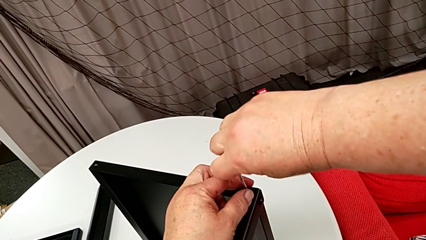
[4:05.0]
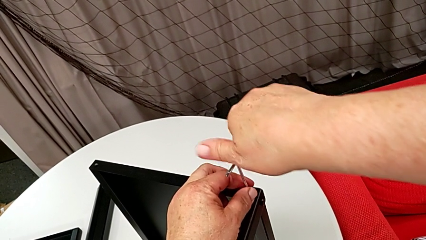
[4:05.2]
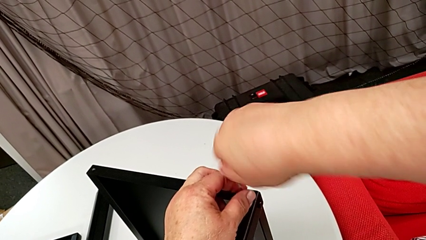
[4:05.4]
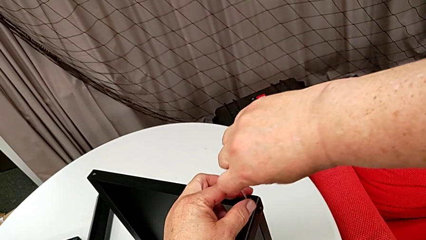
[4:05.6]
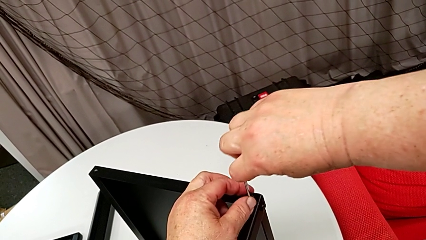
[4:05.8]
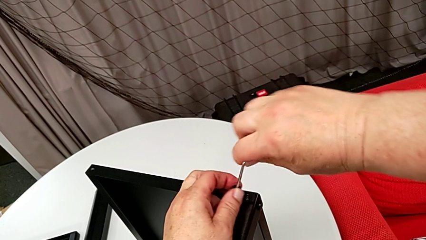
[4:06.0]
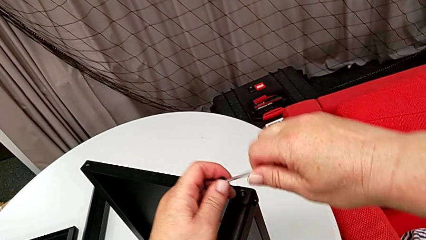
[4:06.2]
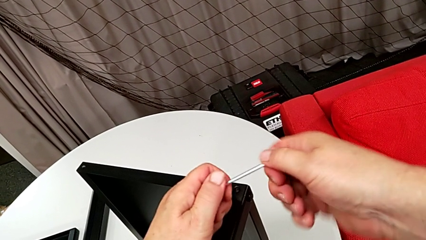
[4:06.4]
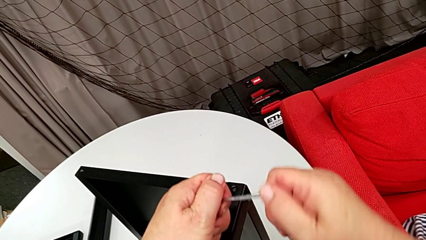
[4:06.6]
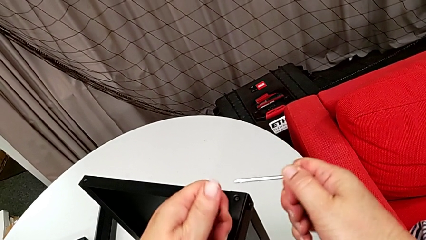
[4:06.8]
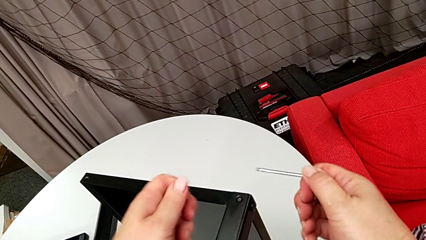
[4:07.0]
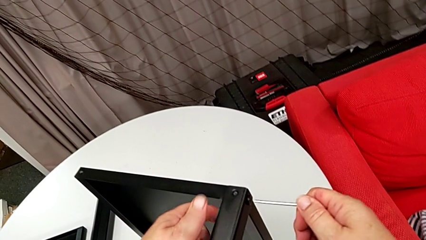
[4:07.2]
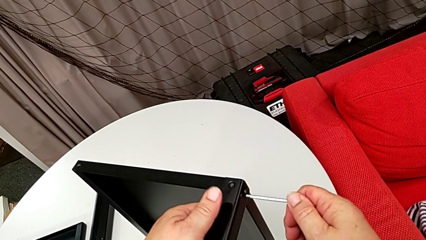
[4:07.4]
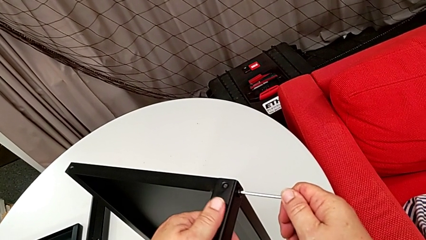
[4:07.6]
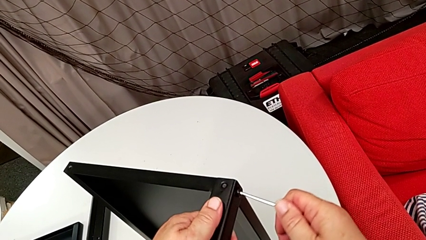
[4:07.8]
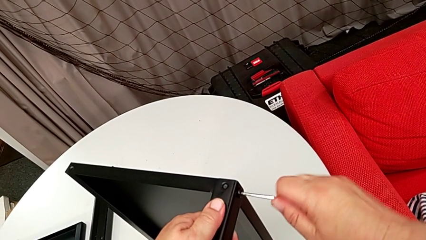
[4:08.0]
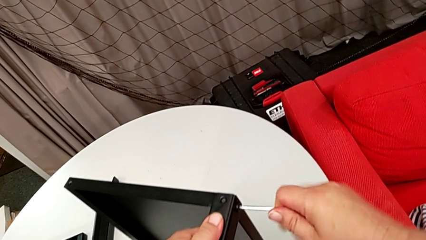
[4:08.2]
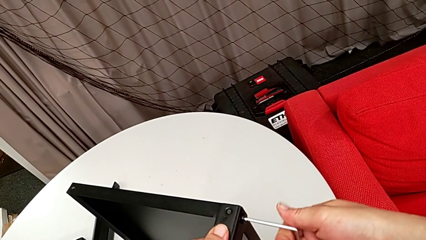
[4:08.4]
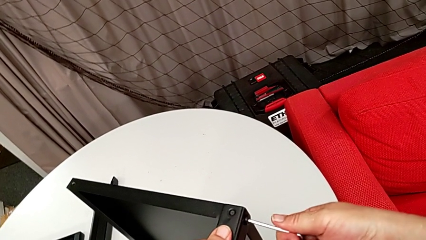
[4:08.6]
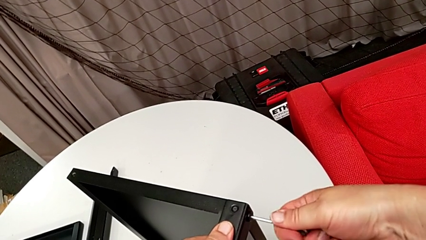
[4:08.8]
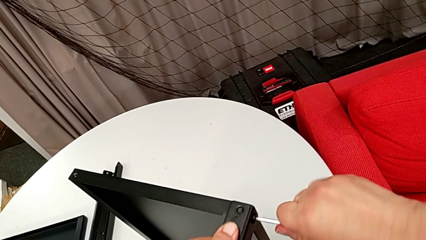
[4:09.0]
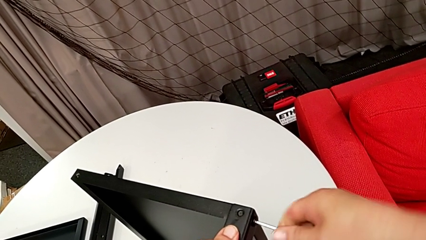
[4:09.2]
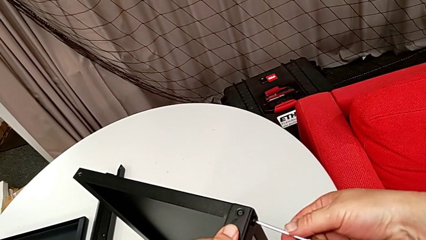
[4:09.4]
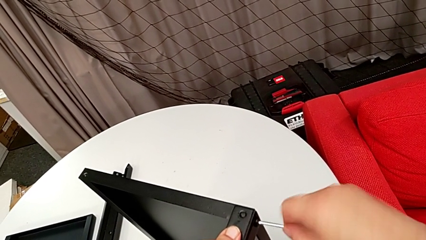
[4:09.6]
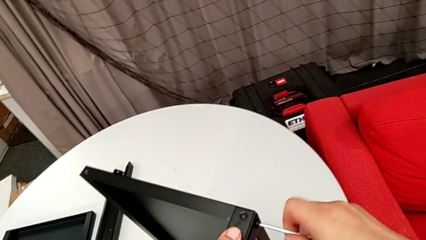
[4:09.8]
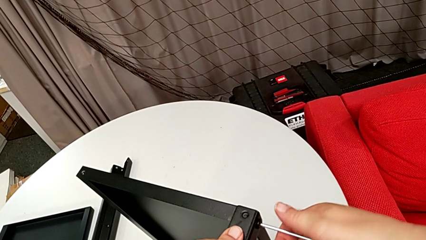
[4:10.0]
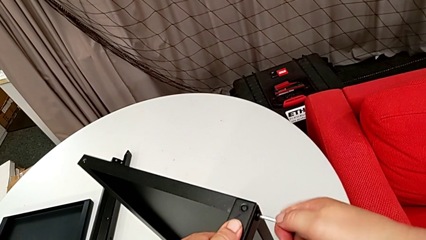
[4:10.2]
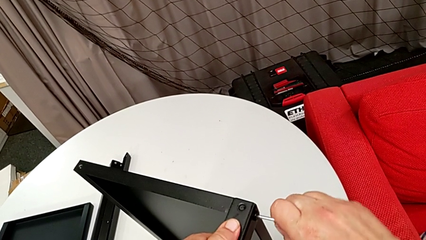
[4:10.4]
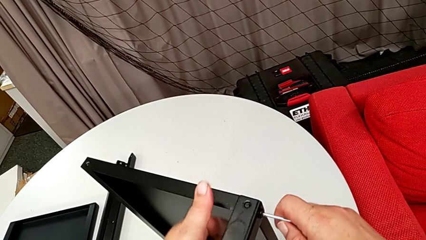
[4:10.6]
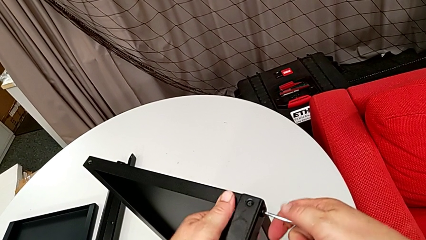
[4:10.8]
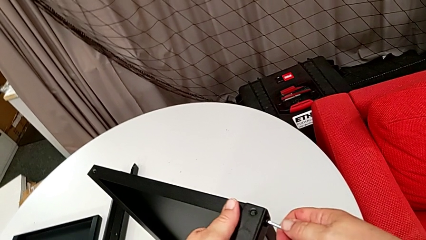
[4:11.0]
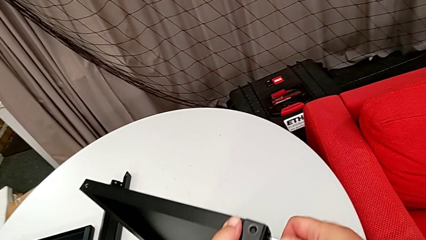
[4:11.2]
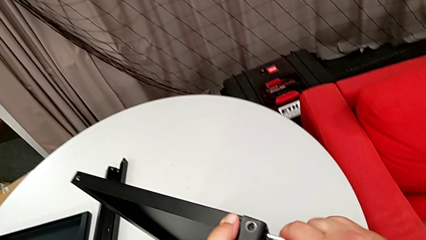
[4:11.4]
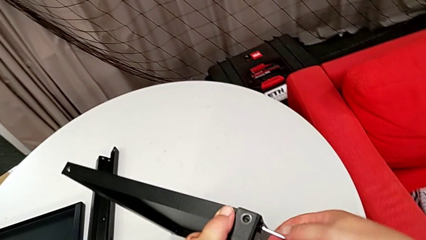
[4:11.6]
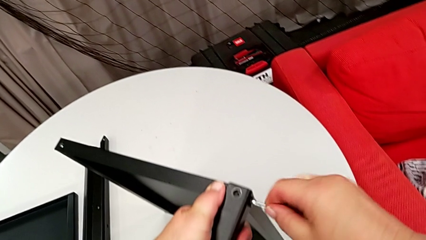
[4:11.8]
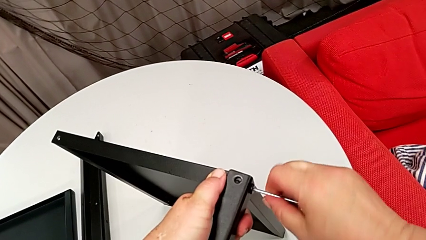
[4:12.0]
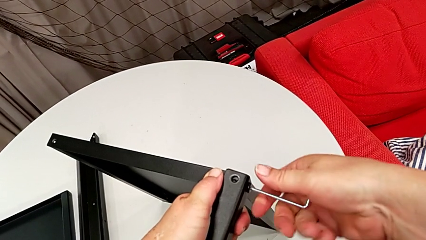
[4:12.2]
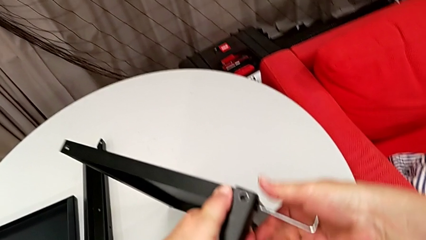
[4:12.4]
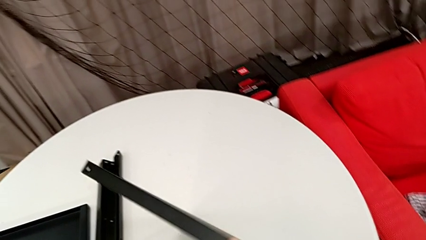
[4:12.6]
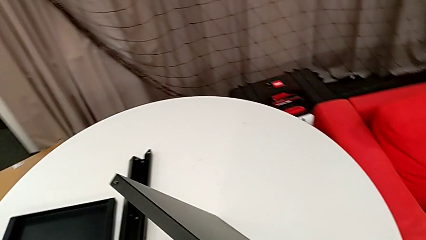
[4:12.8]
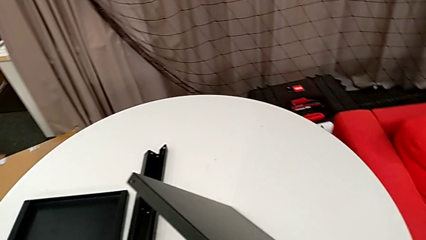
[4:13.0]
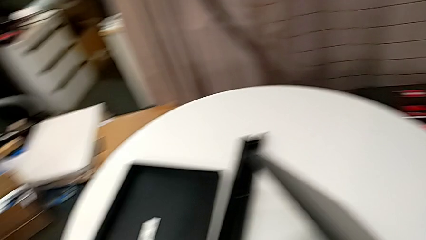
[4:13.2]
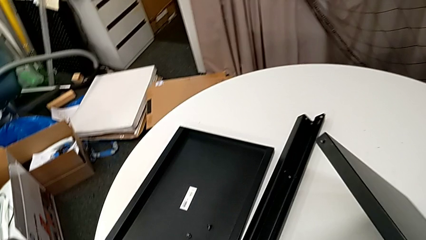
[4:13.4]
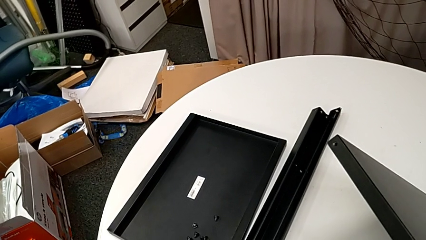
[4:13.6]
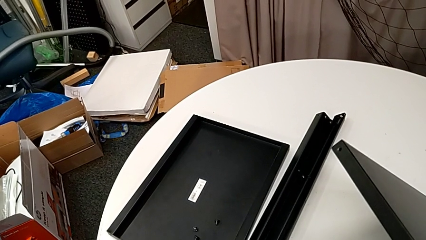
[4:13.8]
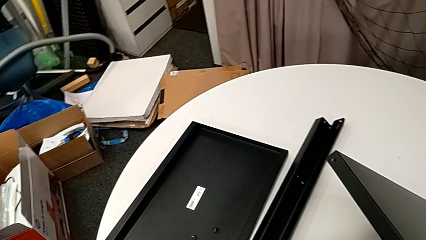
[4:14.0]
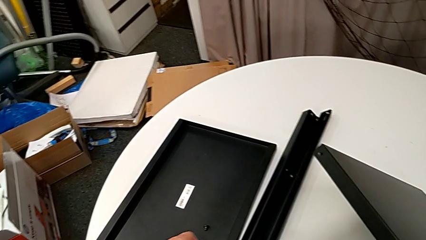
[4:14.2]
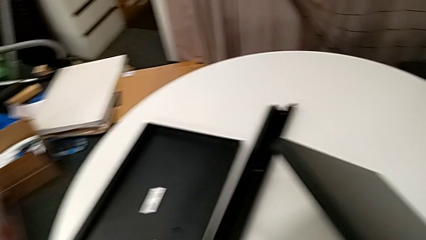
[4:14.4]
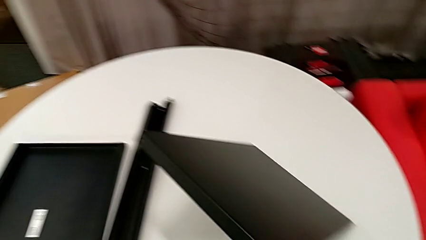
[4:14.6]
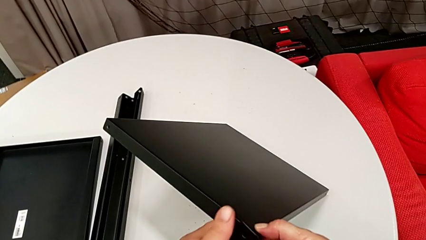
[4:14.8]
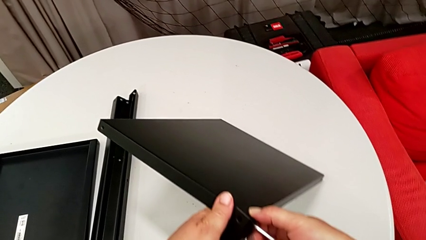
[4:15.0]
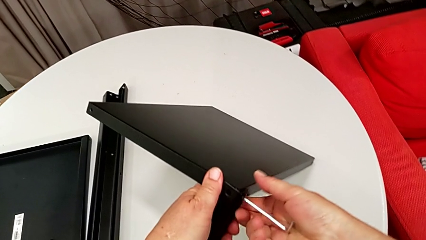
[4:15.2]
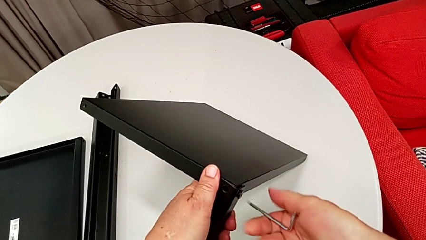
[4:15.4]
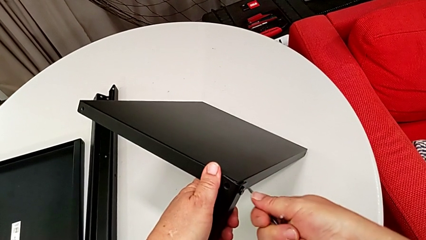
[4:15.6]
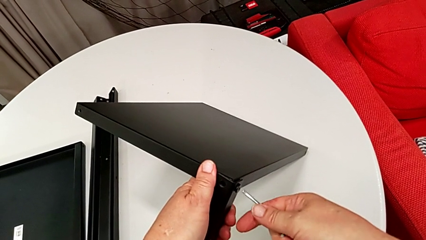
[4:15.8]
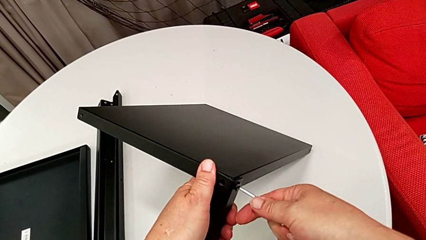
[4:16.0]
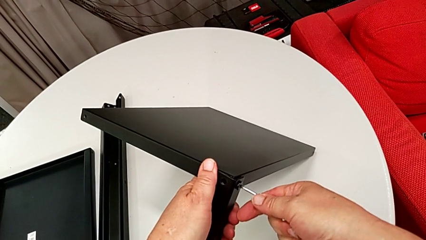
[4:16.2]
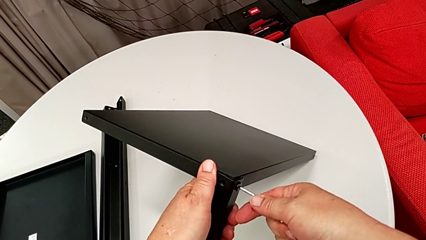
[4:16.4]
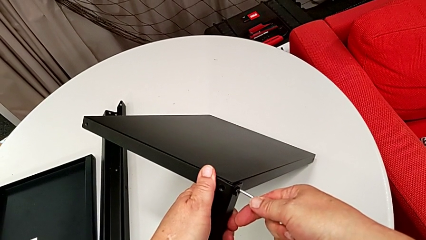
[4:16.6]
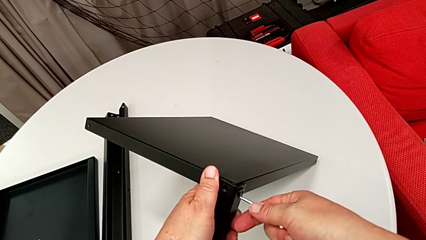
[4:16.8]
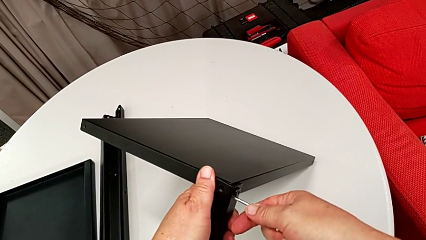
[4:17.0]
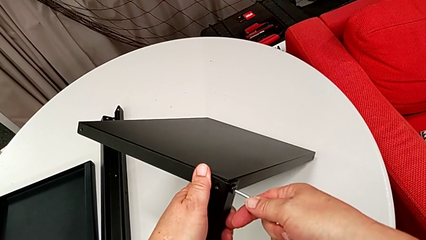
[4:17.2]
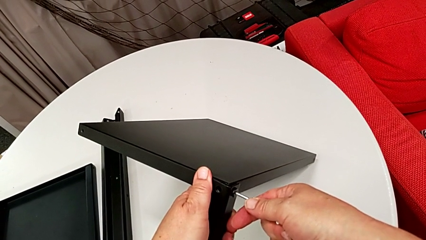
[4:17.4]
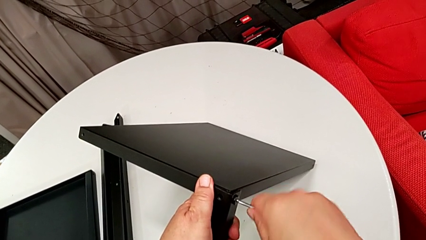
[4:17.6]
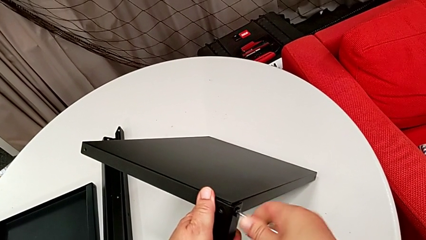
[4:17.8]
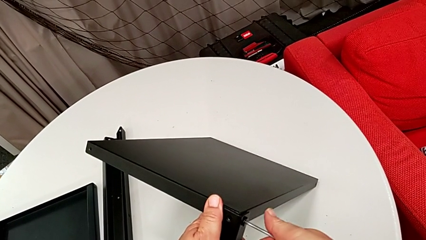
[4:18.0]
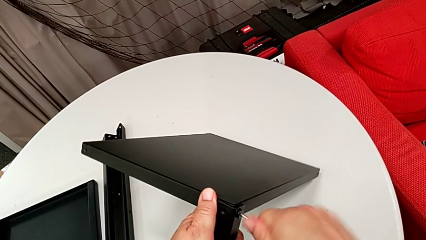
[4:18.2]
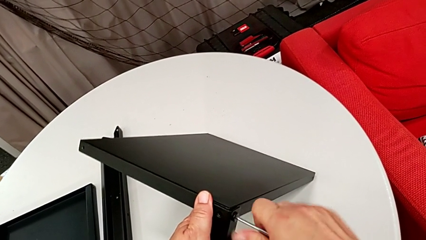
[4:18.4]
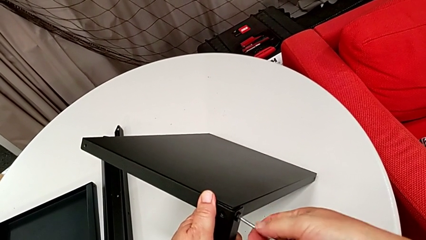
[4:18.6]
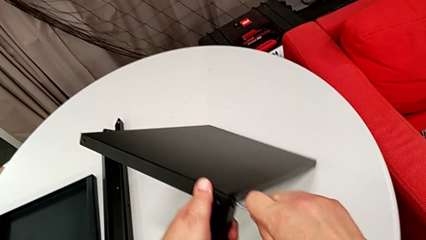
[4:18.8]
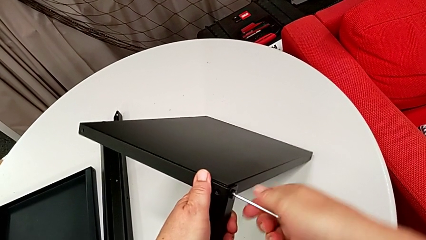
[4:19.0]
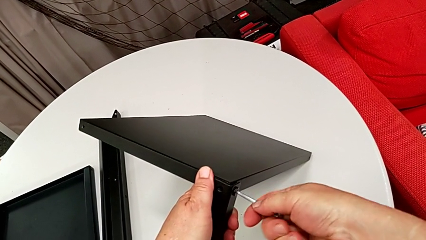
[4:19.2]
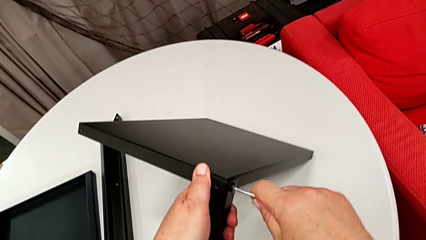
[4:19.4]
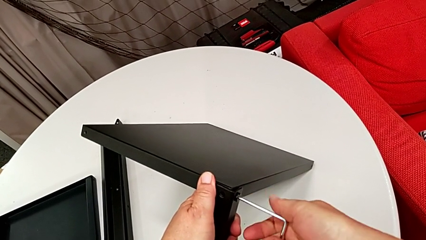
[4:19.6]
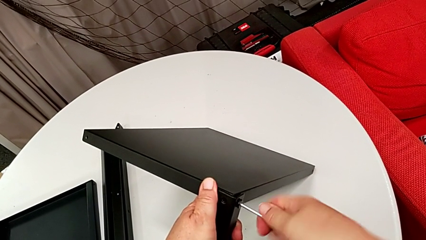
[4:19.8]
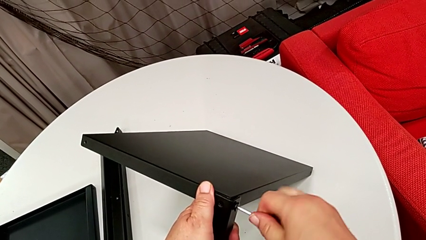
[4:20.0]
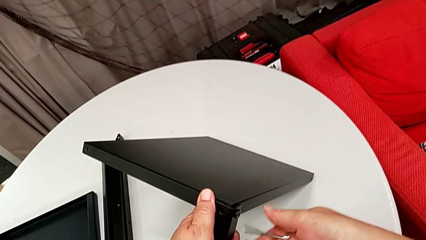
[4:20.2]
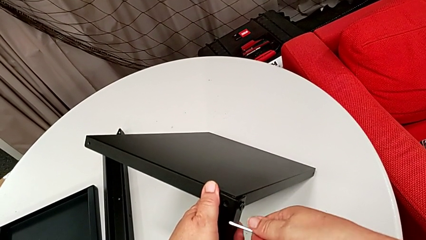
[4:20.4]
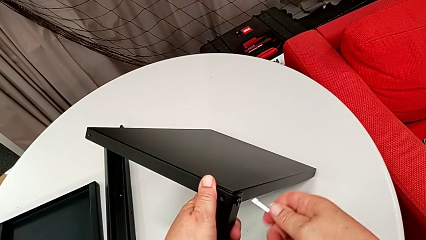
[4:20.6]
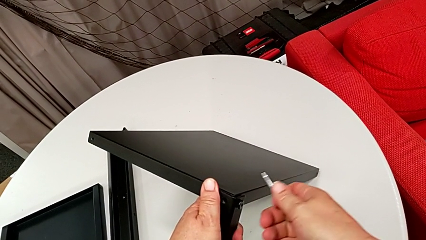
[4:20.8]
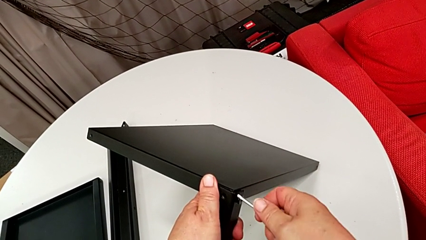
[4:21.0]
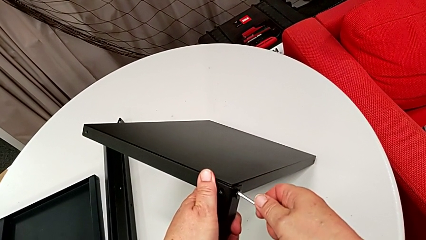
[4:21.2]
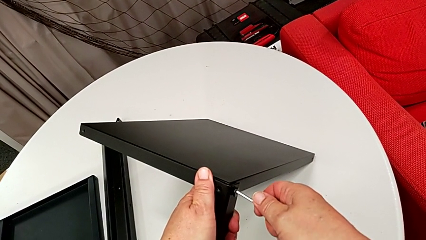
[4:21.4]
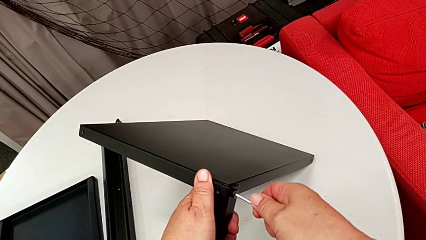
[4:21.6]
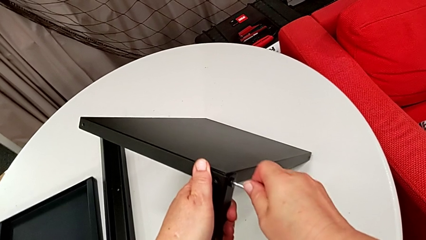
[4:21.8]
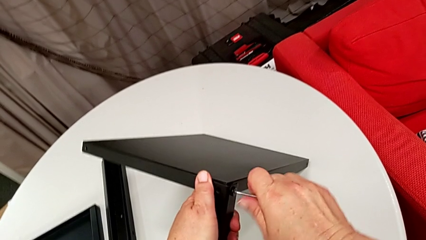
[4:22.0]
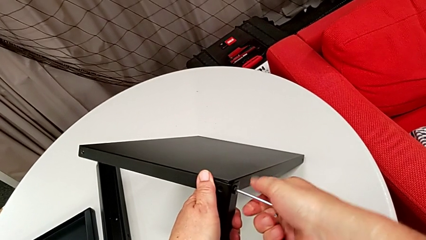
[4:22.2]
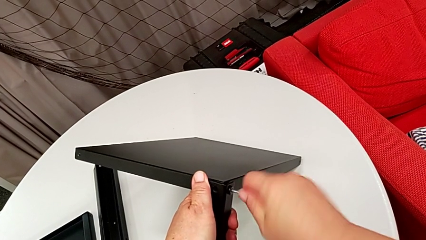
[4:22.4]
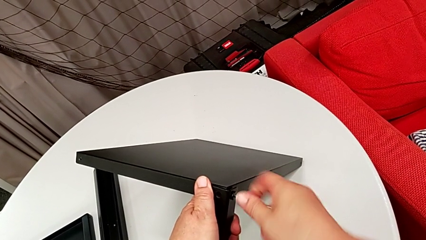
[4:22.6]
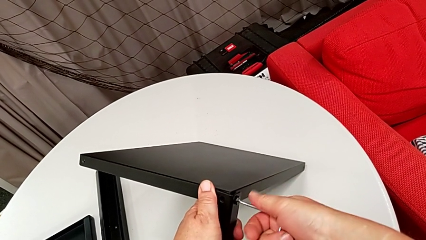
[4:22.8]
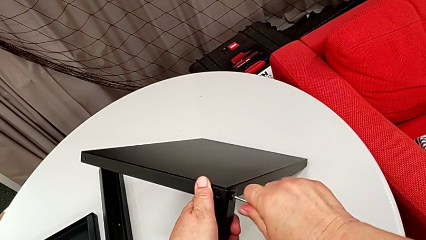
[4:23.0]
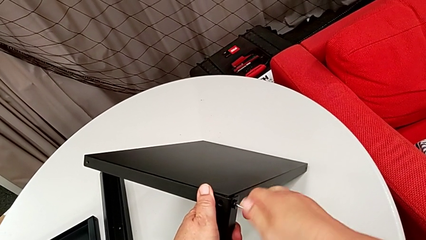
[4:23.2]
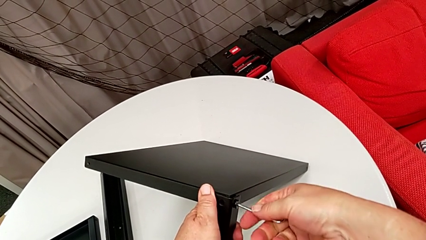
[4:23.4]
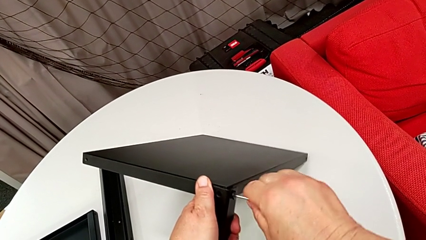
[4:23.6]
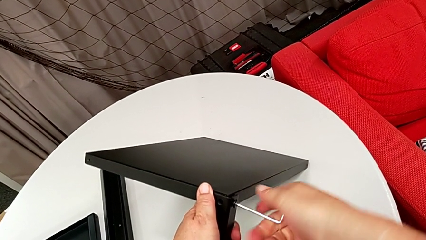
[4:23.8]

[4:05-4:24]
The camera wearer is disassembling the fourth leg of the table. They disassemble the hex socket head with the left hand, withdraw the Allen wrench with the right hand, withdraw the Allen wrench, insert it, unscrew the hex socket head, disassemble it, place it, insert the Allen wrench and begin to unscrew the hex socket head.
